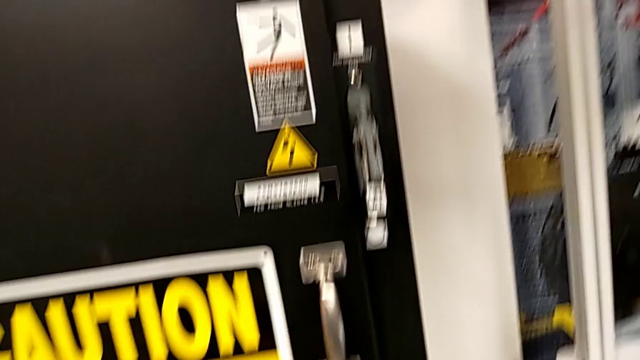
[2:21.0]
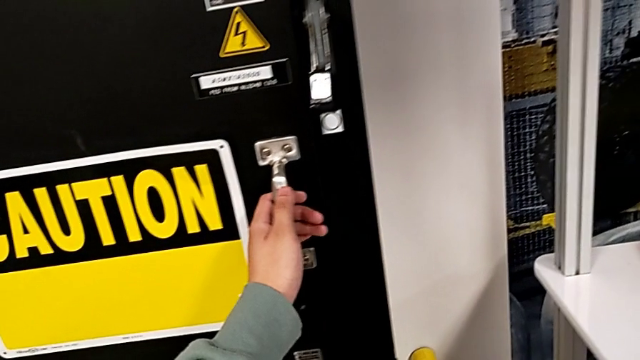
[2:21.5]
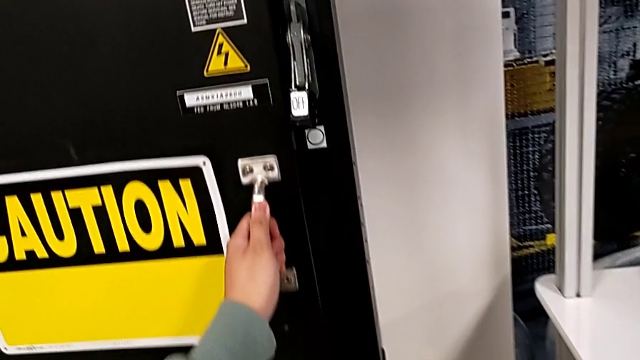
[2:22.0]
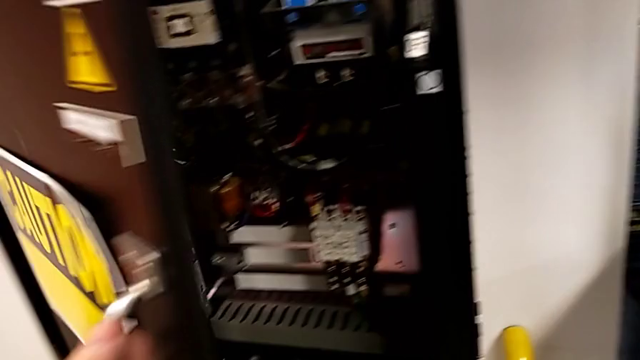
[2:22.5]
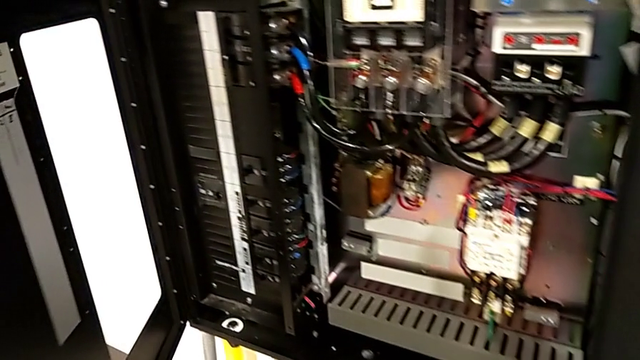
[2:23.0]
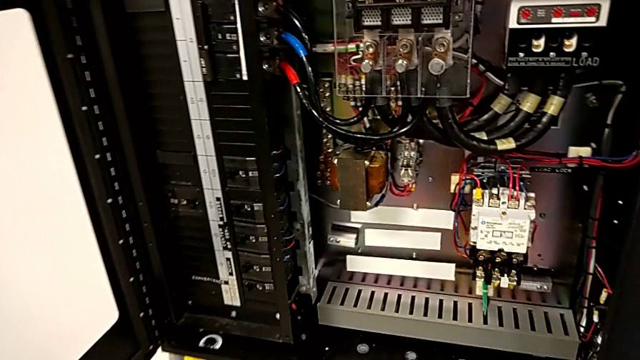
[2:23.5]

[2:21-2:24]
The camera wearer opens the front panel door. They open the front panel door.

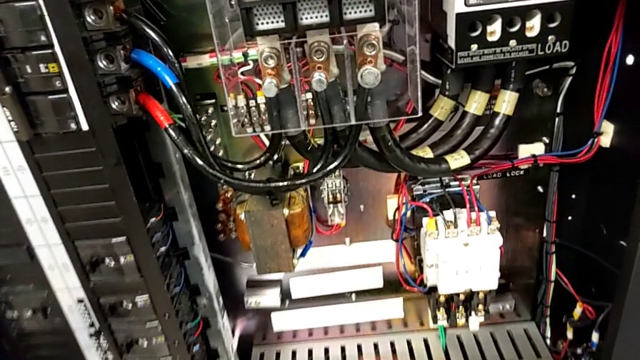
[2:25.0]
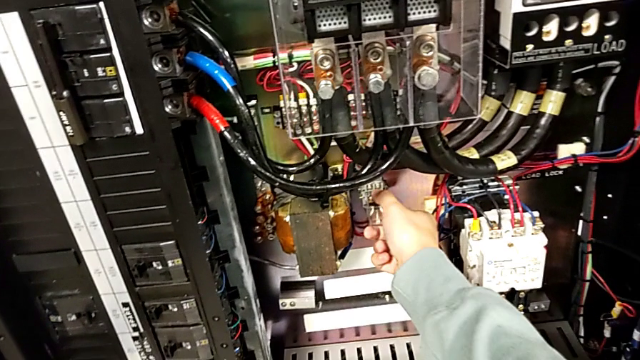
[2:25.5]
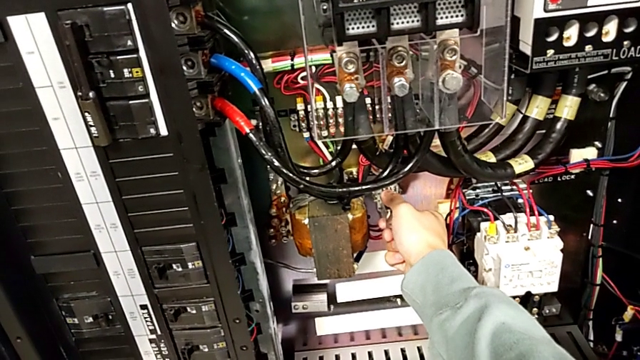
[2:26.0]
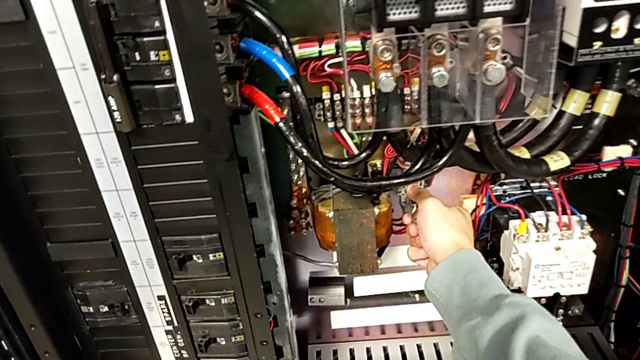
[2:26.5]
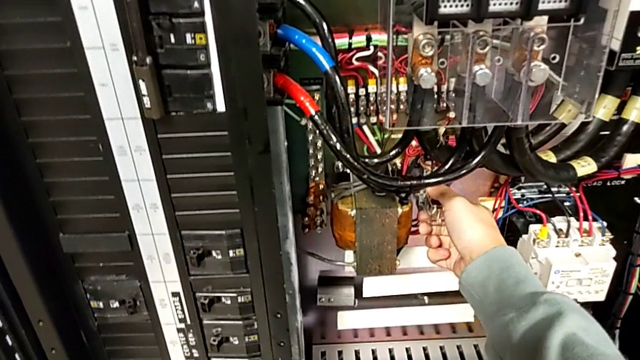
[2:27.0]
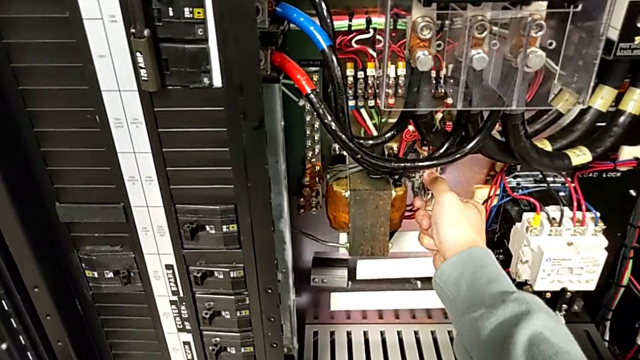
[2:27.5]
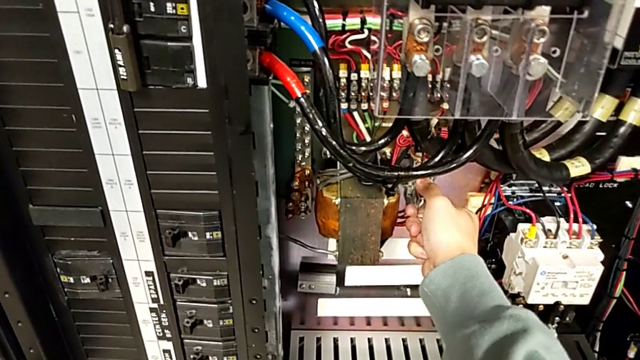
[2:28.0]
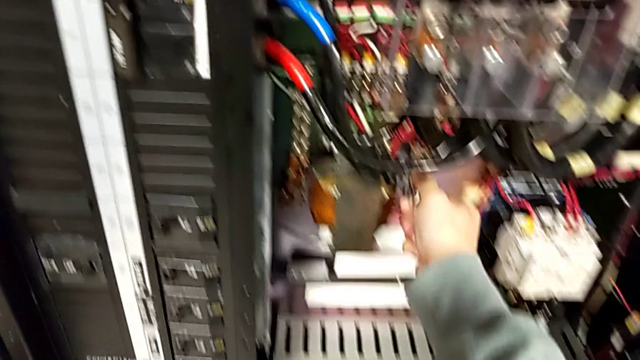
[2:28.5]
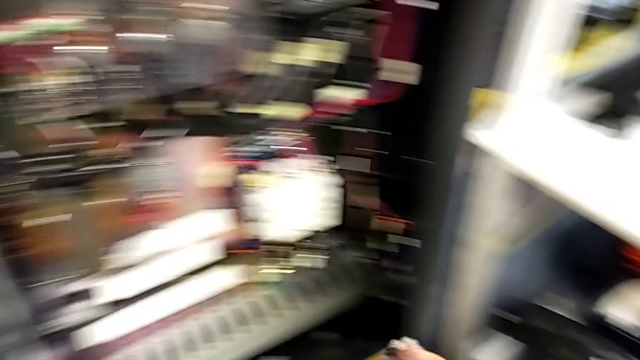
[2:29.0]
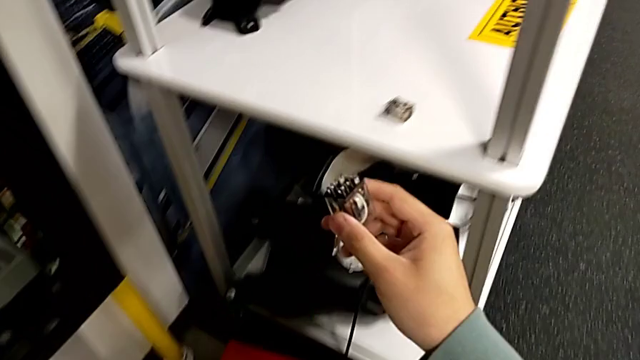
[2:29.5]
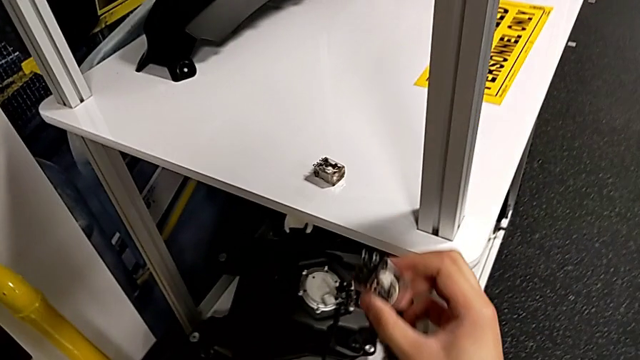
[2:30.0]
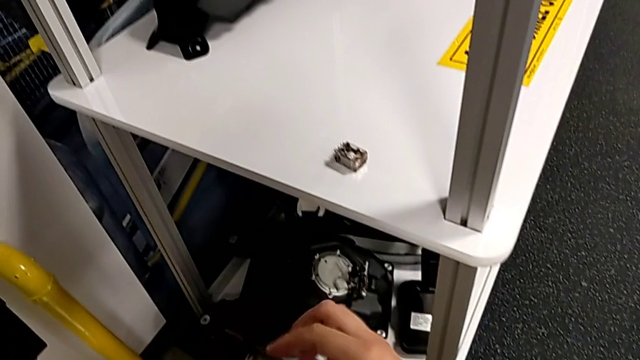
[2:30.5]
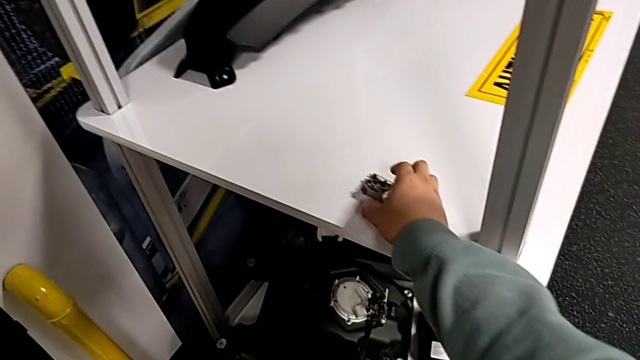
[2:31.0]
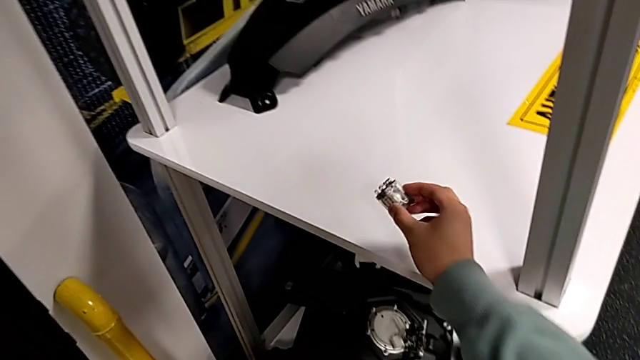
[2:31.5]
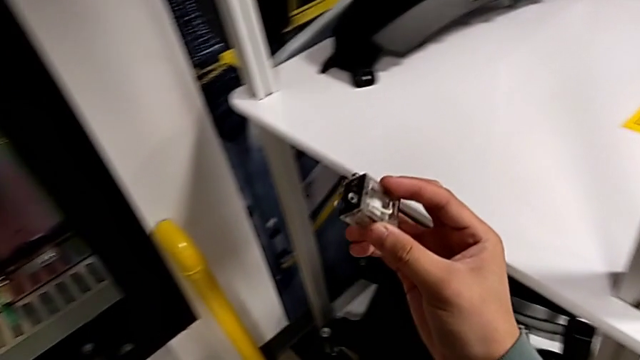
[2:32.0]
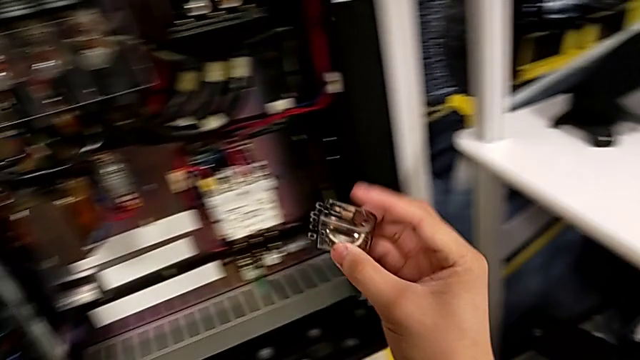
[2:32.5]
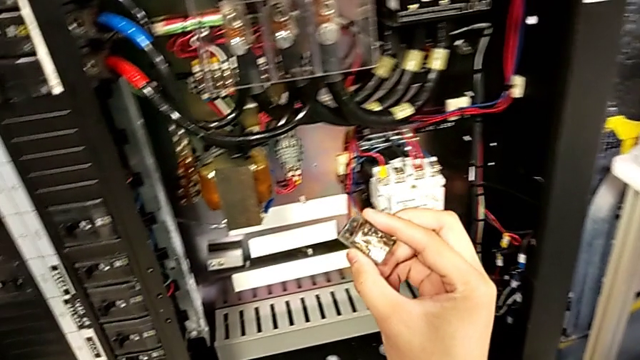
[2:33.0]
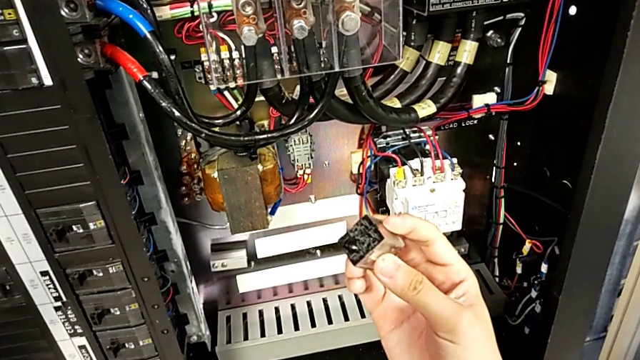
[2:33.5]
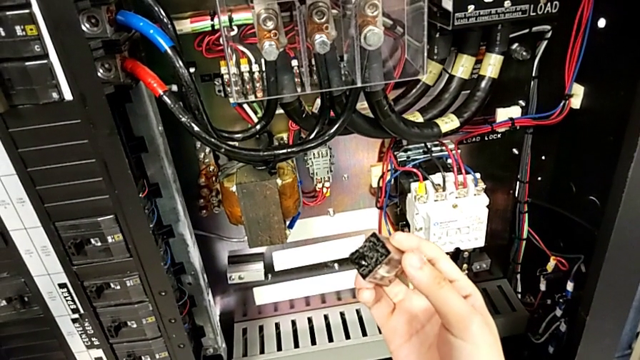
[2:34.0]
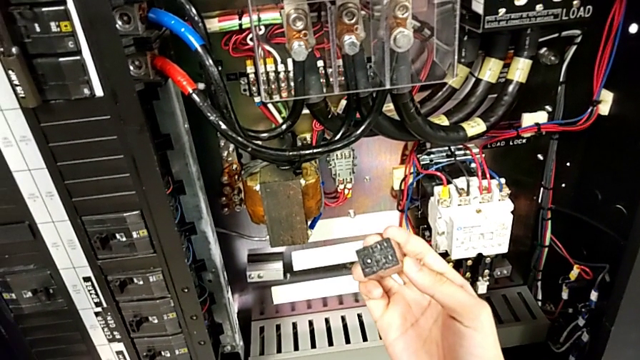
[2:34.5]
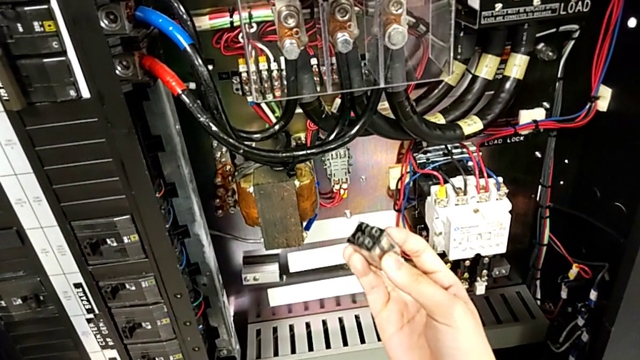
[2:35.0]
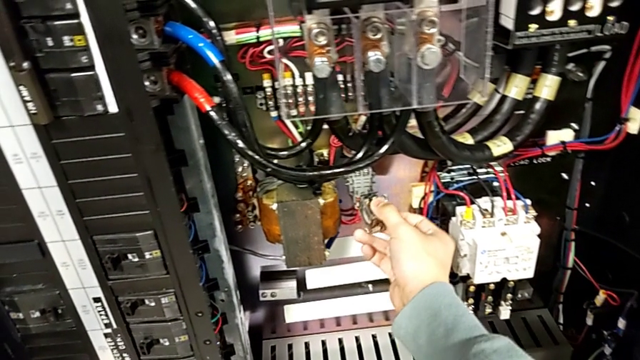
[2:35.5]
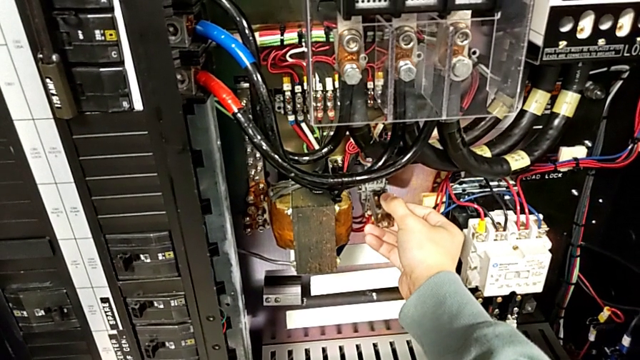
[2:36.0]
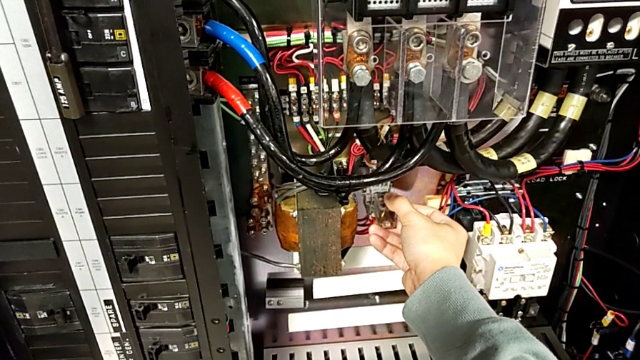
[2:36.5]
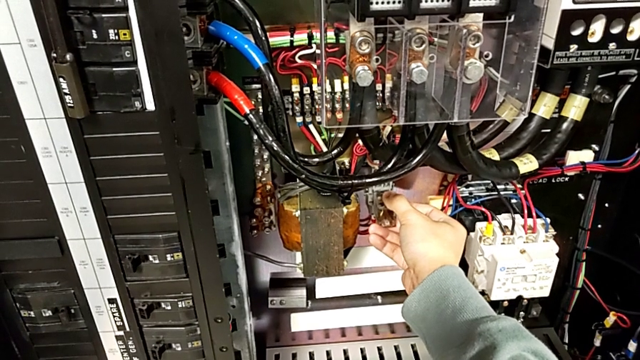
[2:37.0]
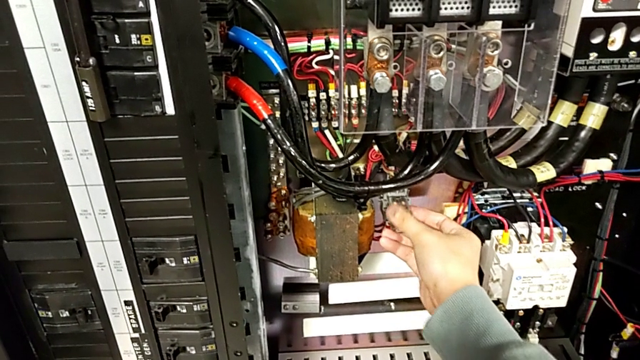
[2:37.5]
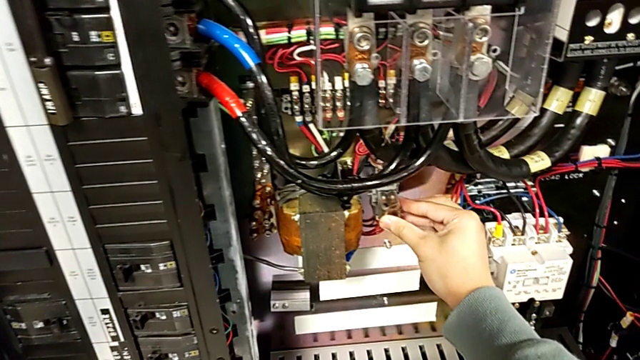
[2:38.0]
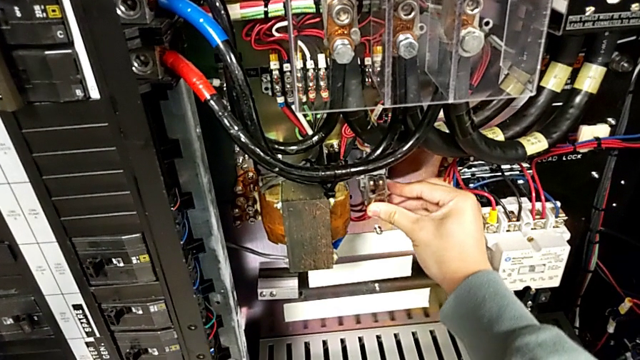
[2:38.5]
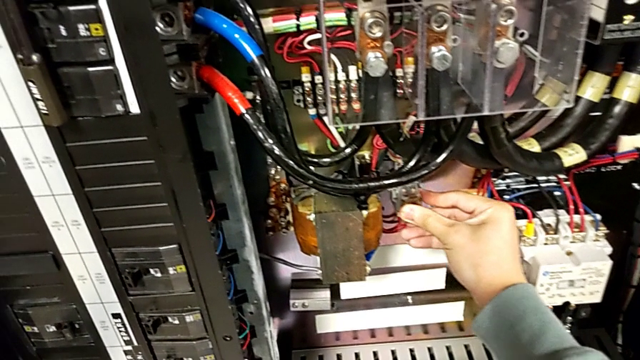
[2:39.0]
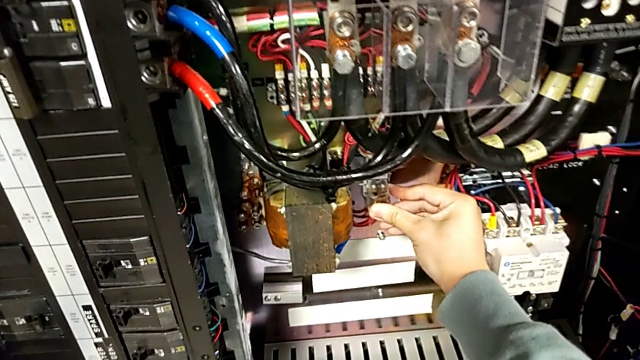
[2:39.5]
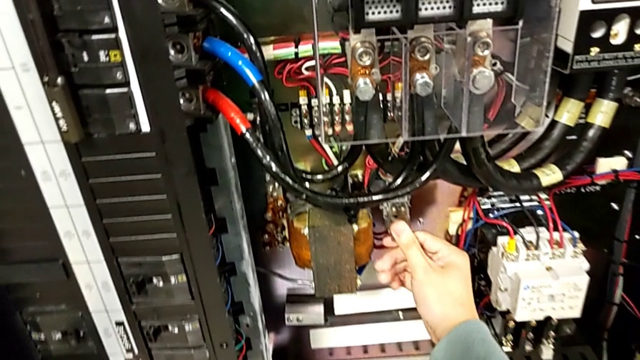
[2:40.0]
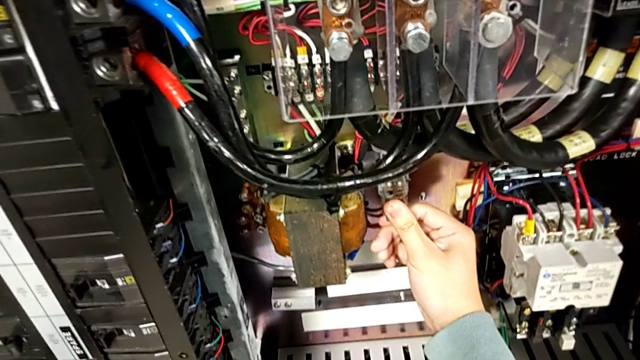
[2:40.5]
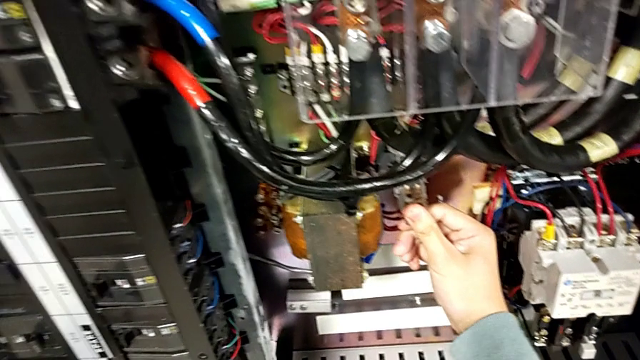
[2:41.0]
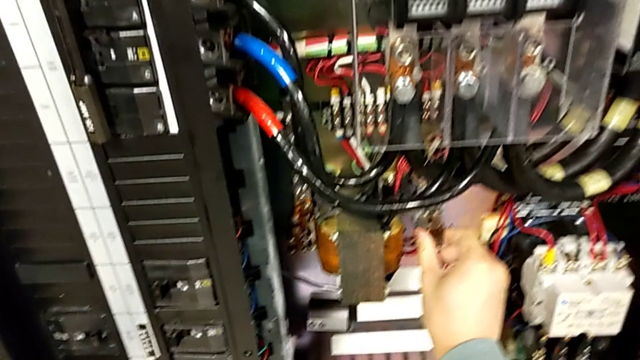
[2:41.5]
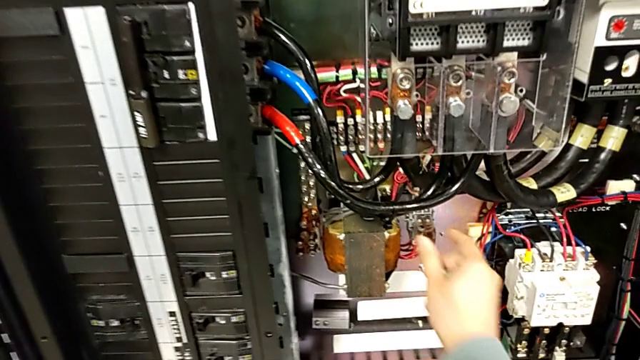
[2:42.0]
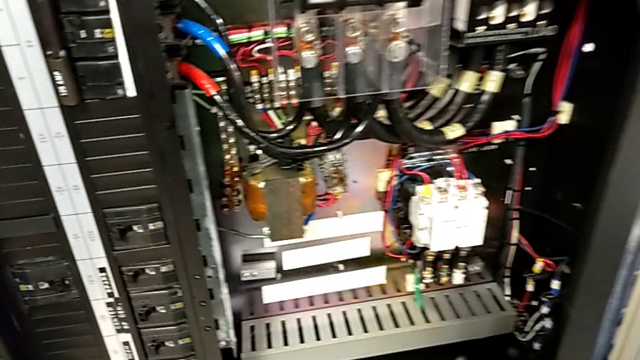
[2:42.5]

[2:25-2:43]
The camera wearer shifts the circuit breaker. They pull the circuit breaker, withdraw the new circuit breaker, grab the damaged circuit breaker, inspect it, insert it and push it.
